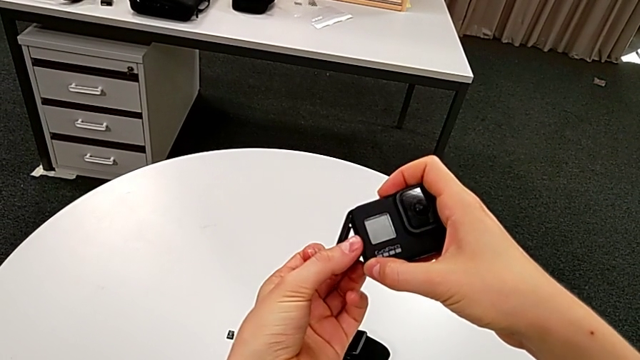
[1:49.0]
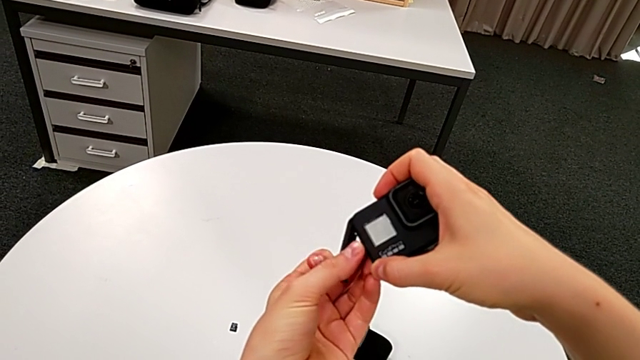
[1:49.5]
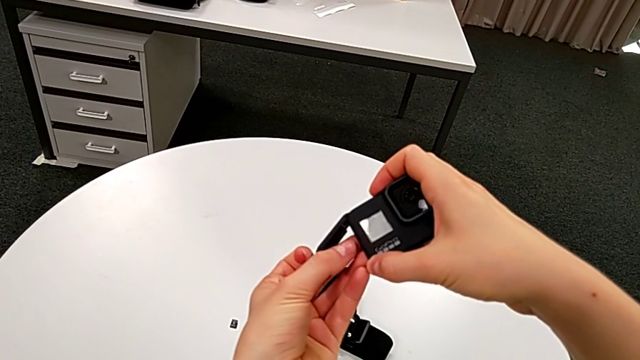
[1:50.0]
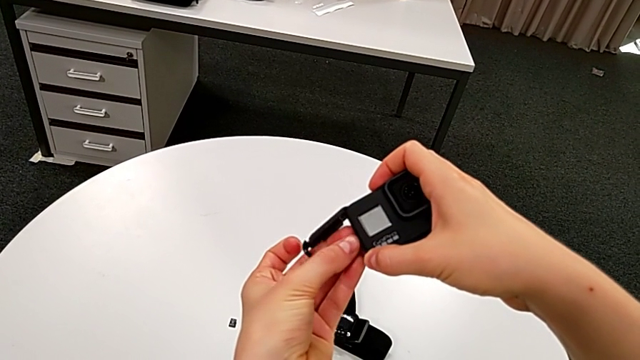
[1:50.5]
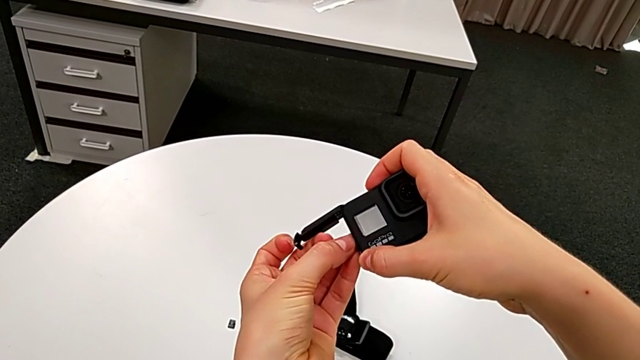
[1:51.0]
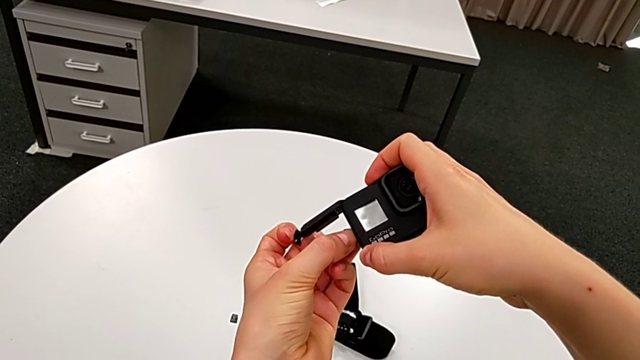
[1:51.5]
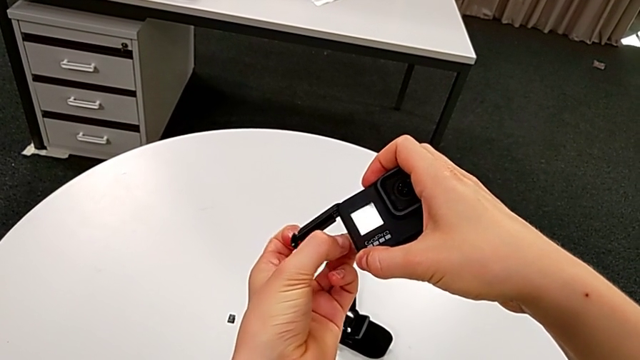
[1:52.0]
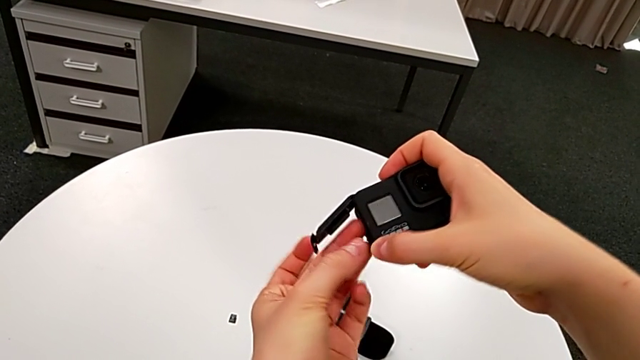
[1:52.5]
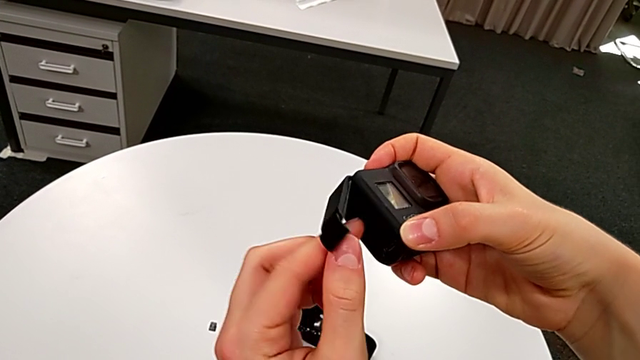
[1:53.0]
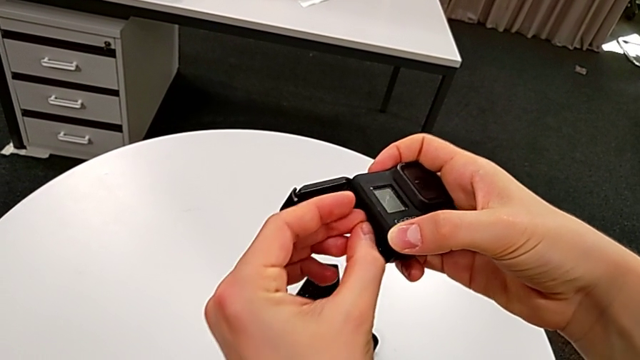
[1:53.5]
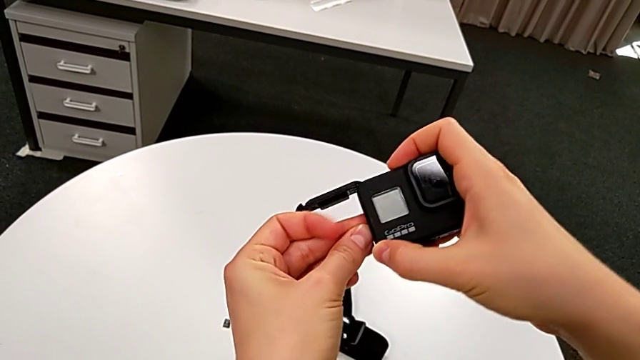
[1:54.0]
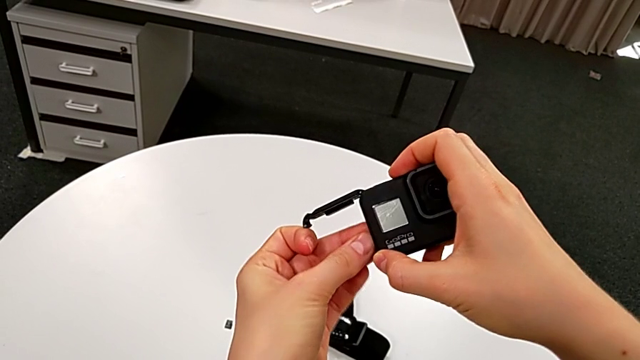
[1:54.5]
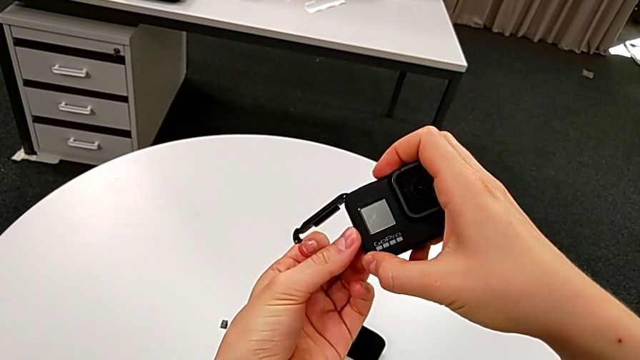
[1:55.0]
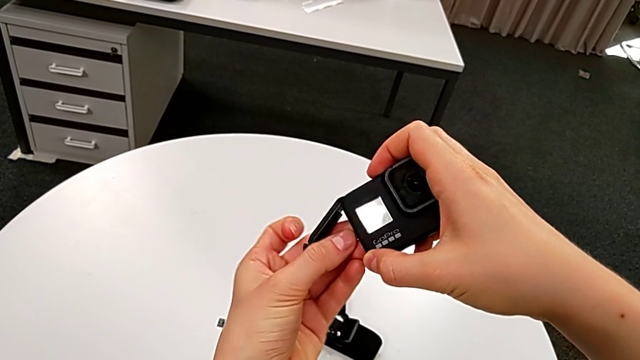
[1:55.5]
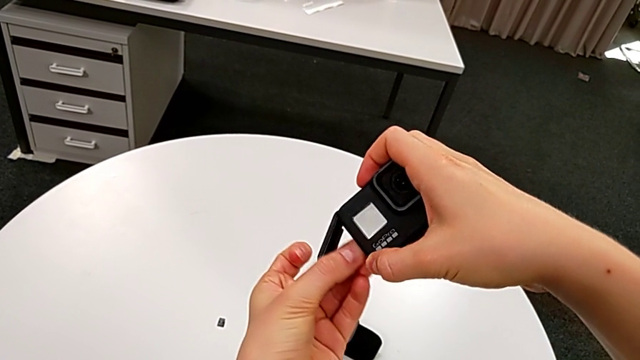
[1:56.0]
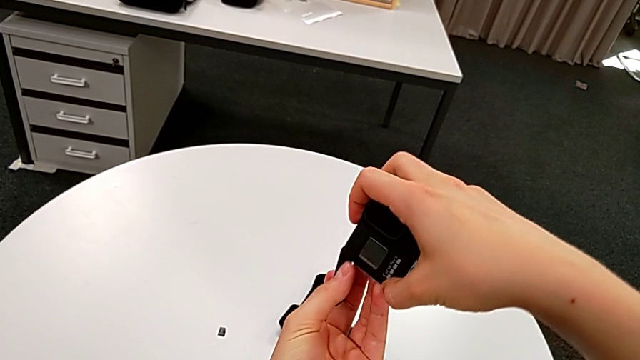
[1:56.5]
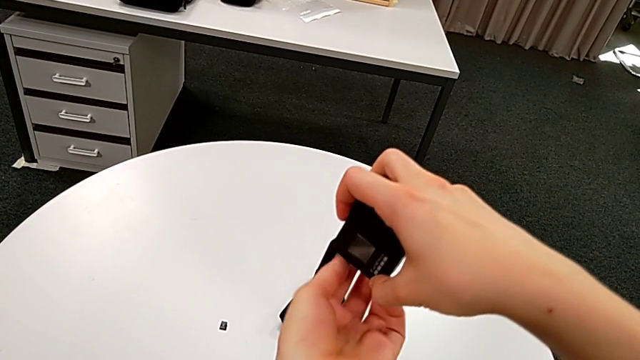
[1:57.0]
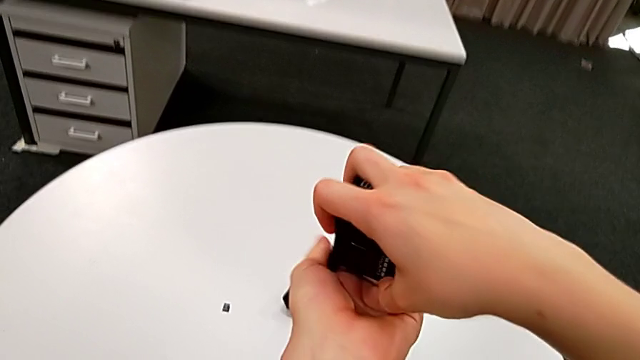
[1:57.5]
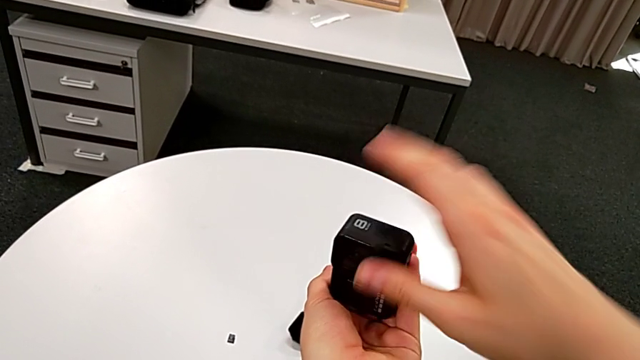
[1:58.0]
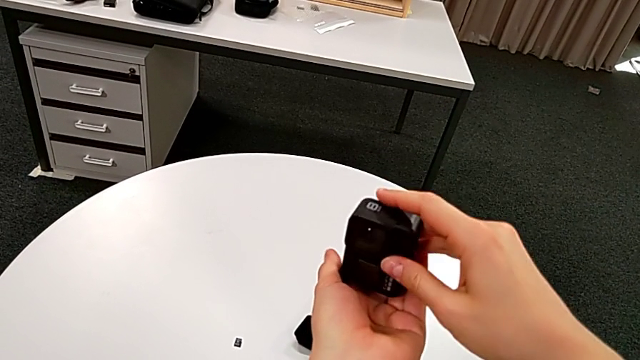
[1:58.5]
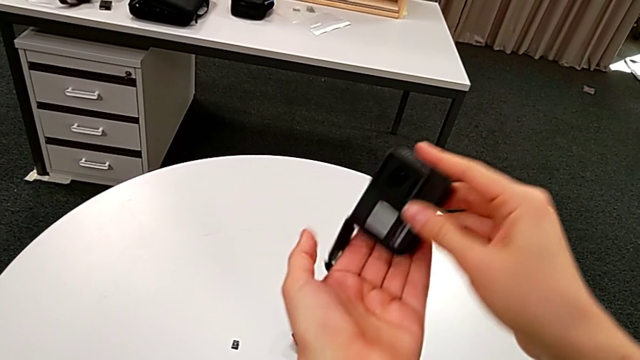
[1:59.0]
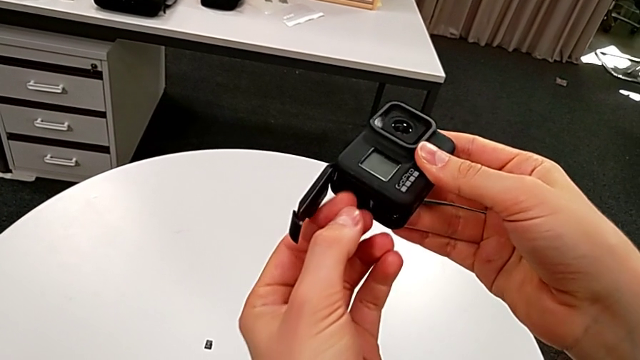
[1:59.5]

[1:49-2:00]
The camera wearer is exchanging their SD card for the GoPro's. They keep pulling the SD card, inspect it, pull it and tap the GoPro.

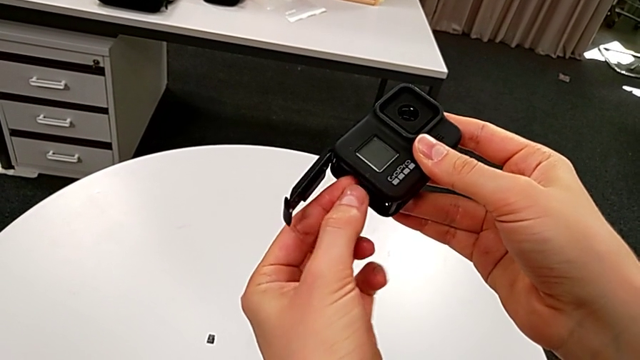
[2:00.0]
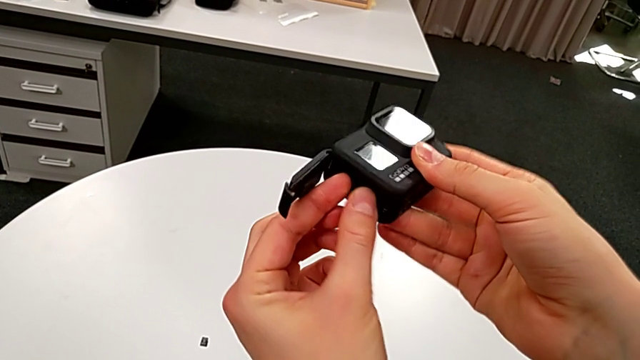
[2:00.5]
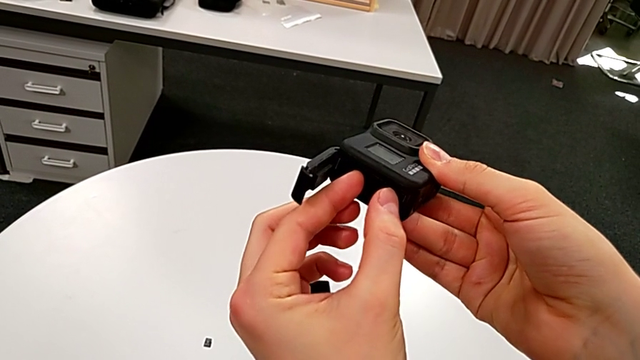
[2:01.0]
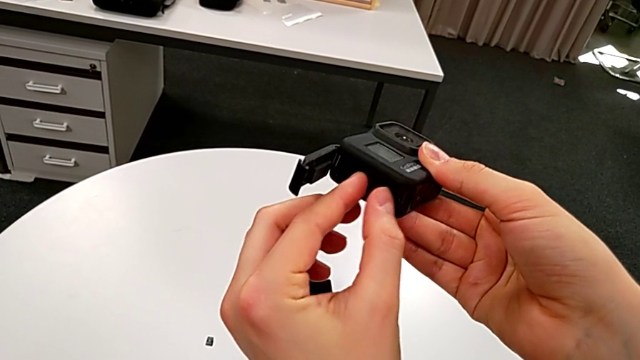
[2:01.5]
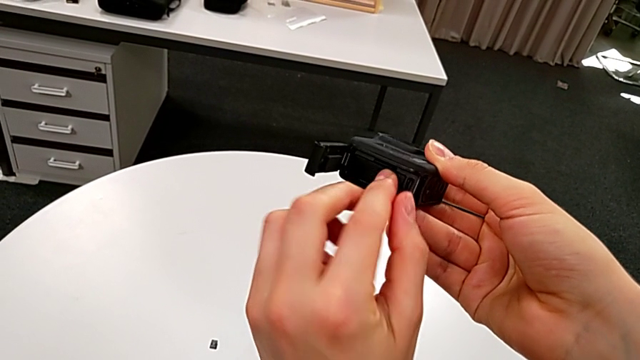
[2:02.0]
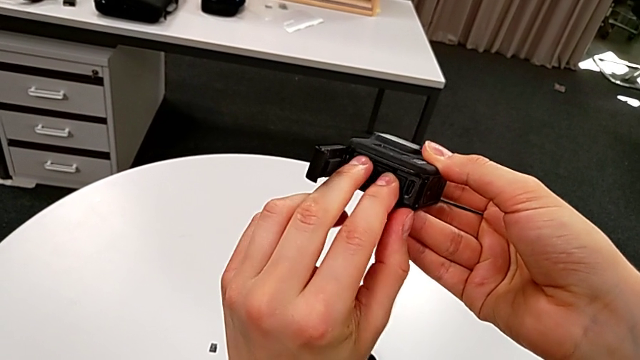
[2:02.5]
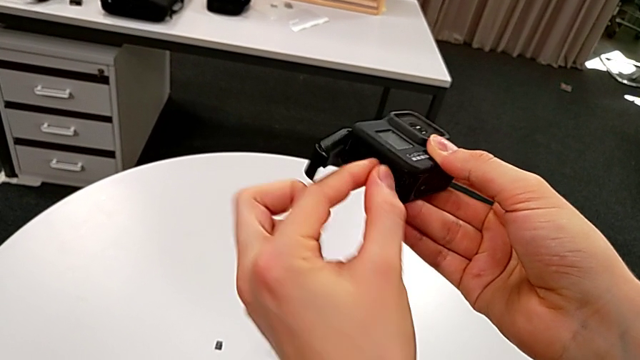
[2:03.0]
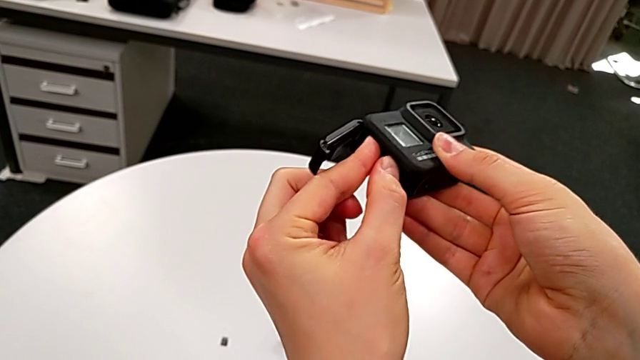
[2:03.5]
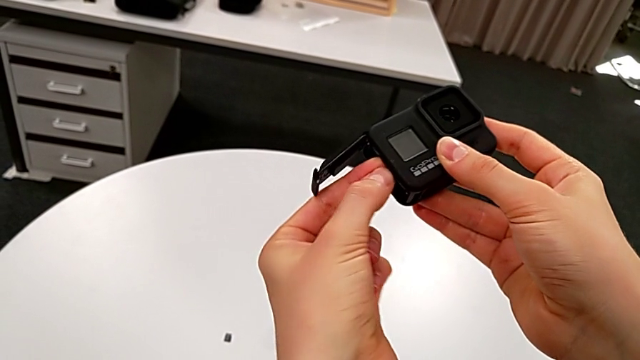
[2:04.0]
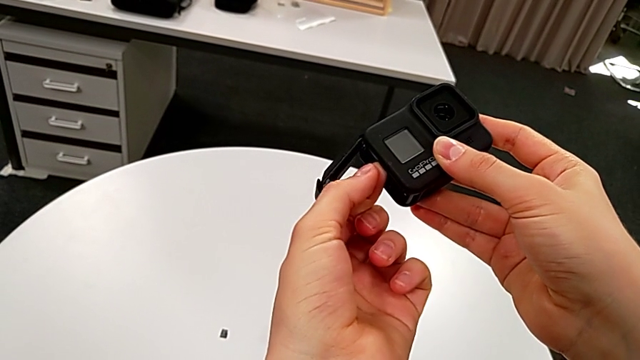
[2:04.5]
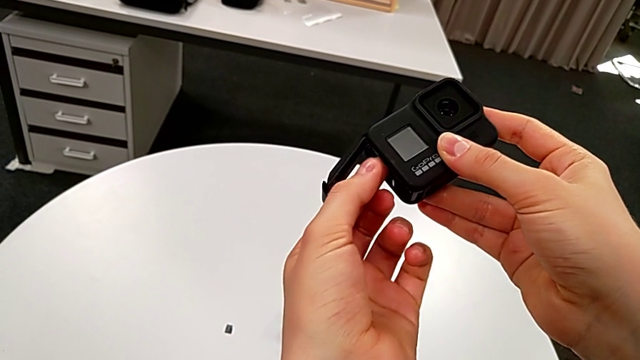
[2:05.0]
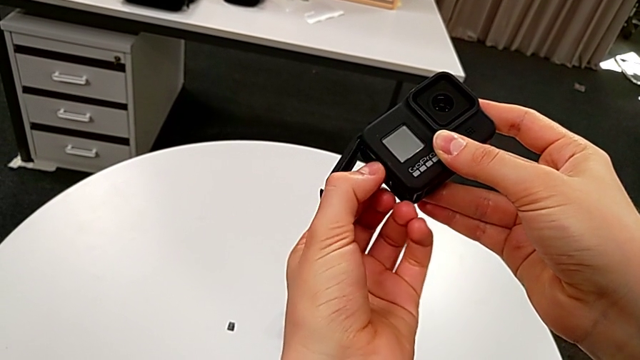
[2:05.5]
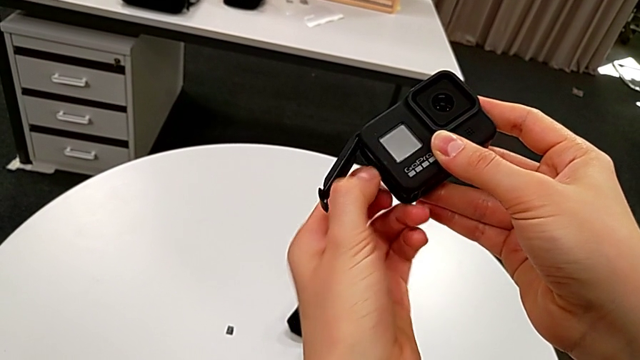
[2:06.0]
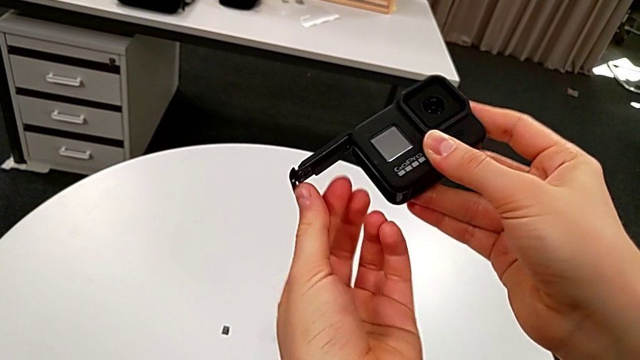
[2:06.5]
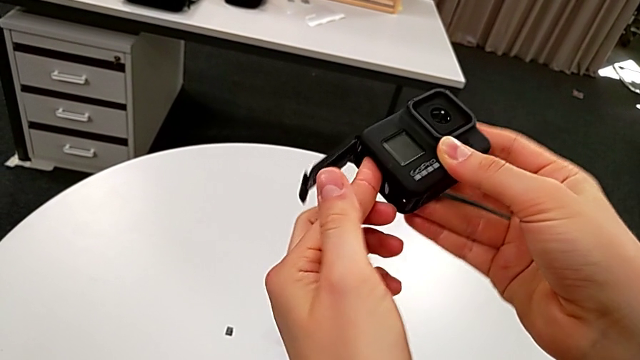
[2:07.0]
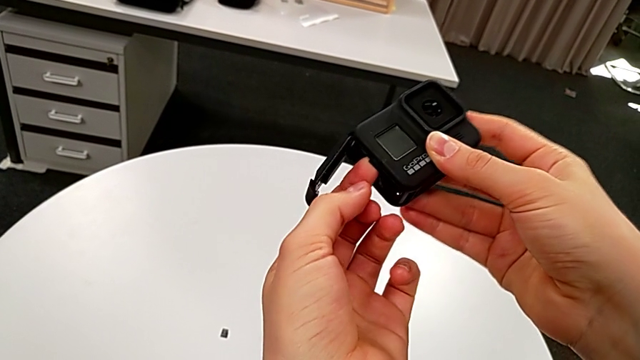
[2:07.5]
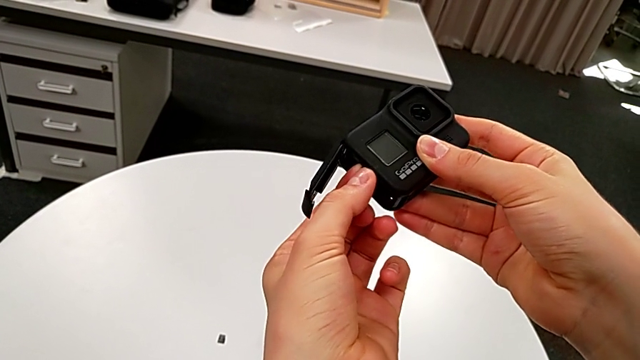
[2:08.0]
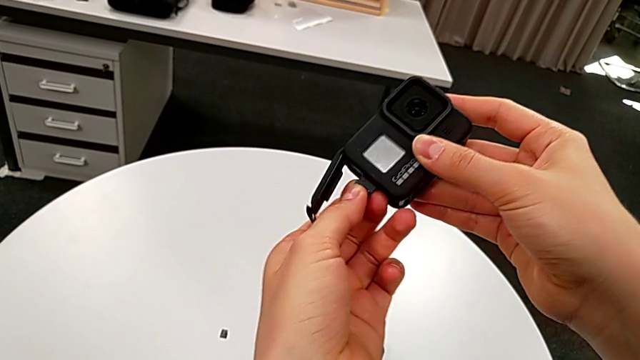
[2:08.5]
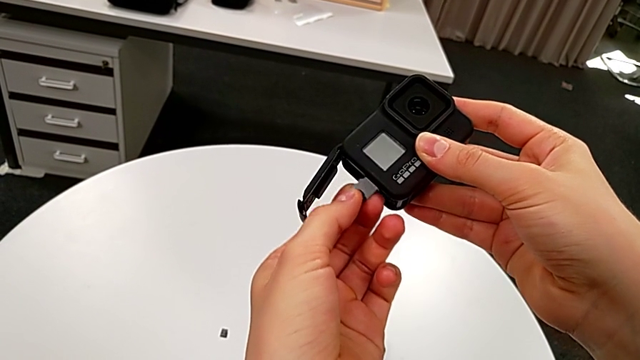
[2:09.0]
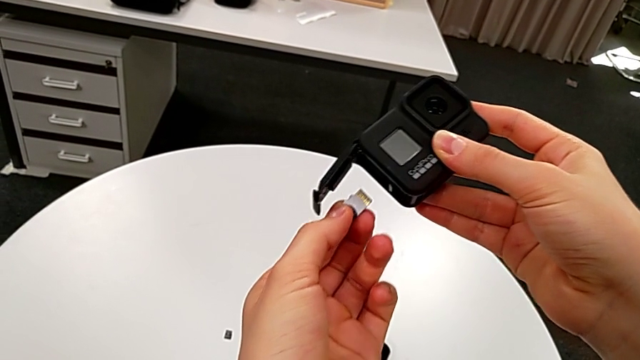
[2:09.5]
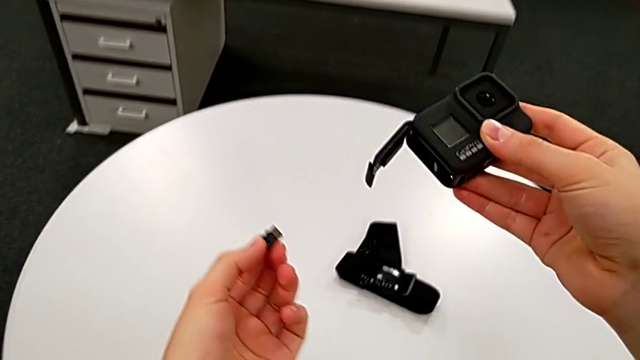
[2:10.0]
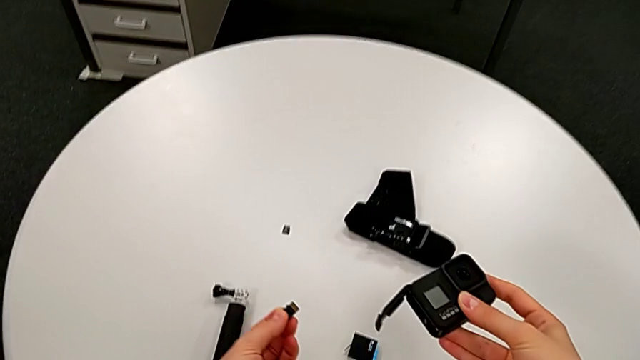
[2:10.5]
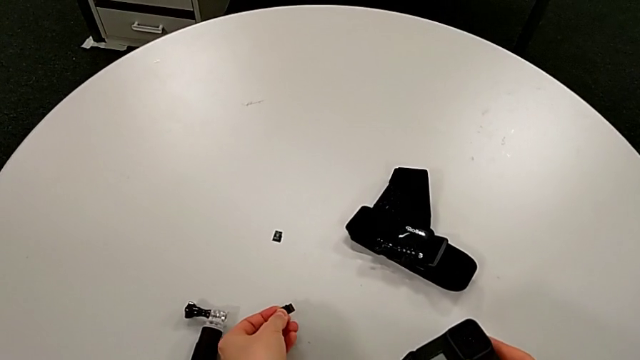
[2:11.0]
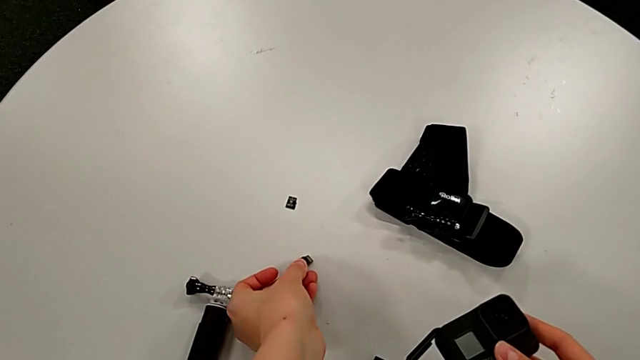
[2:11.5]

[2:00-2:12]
The camera wearer is exchanging their SD card for the GoPro's. They wrongly pull the SD card, press it, grab it, withdraw it and place it.
